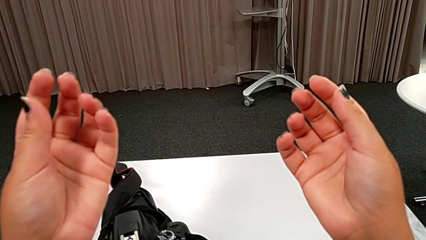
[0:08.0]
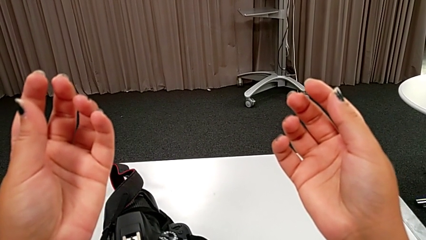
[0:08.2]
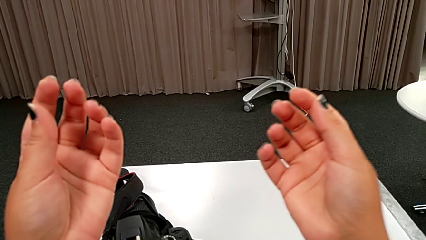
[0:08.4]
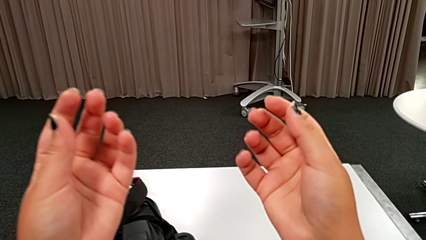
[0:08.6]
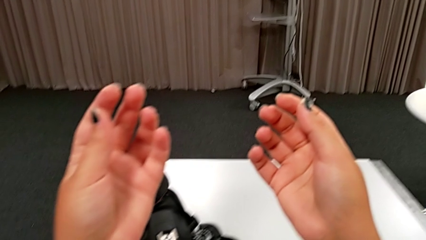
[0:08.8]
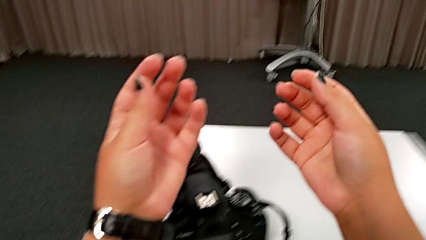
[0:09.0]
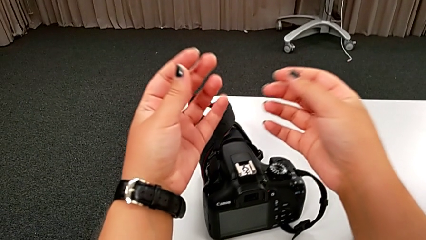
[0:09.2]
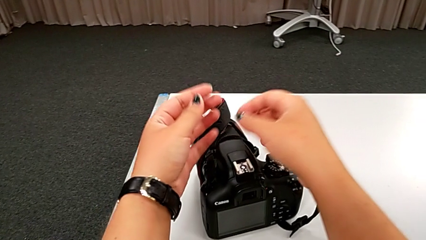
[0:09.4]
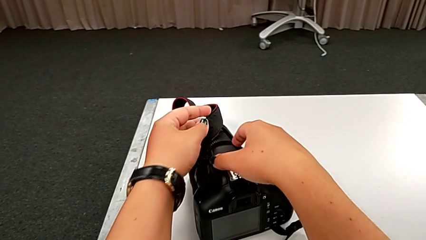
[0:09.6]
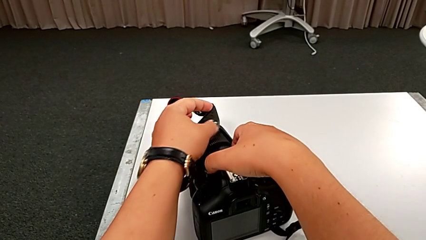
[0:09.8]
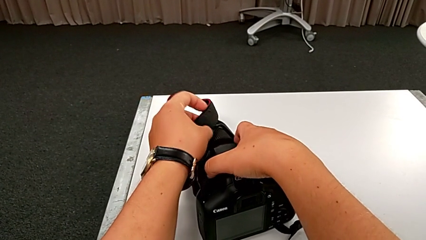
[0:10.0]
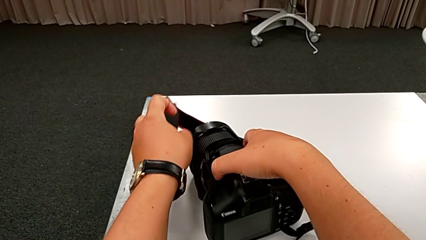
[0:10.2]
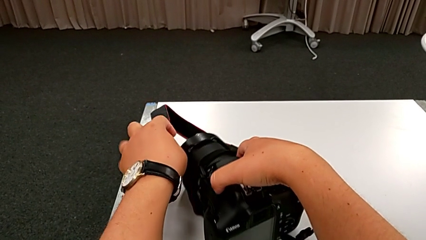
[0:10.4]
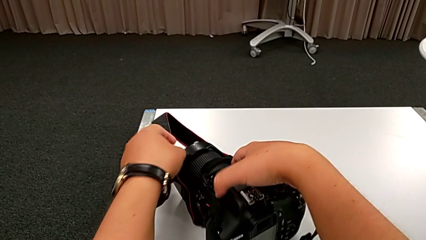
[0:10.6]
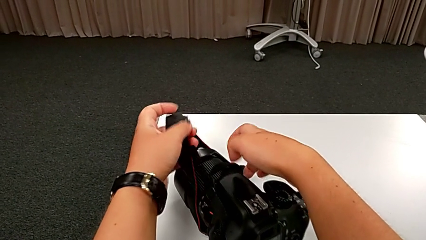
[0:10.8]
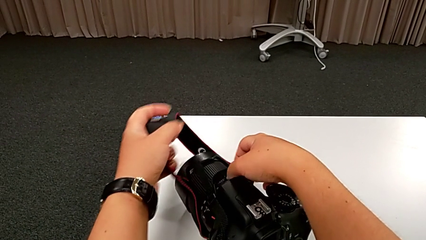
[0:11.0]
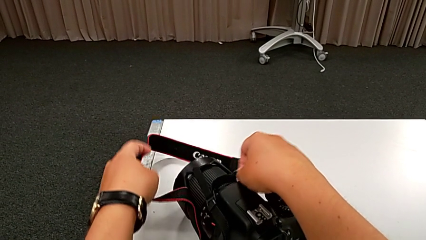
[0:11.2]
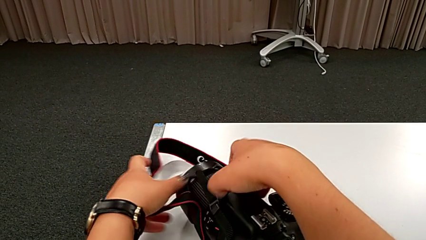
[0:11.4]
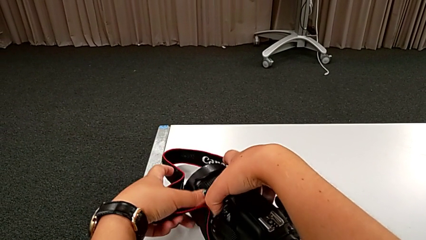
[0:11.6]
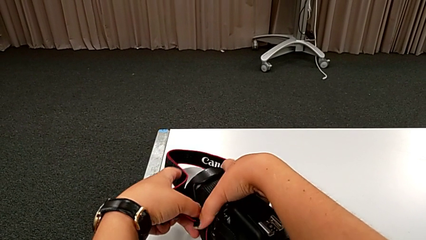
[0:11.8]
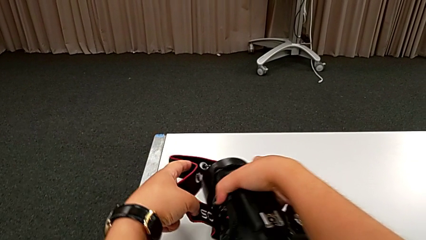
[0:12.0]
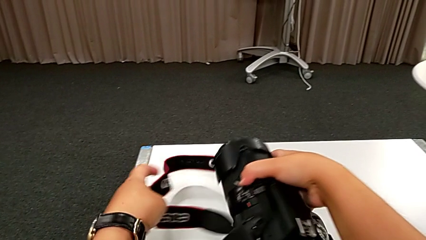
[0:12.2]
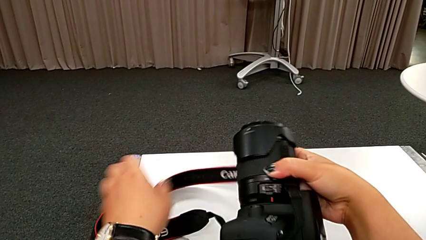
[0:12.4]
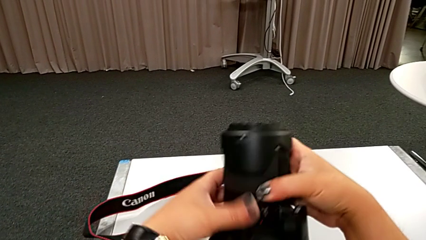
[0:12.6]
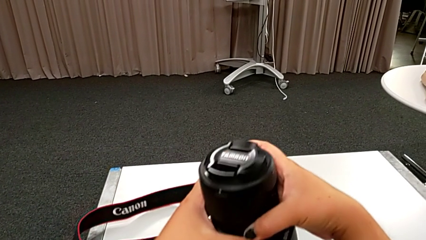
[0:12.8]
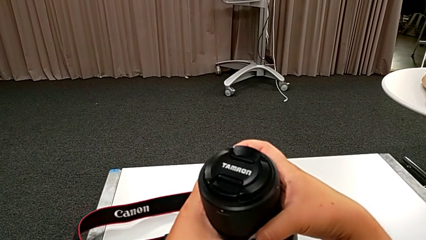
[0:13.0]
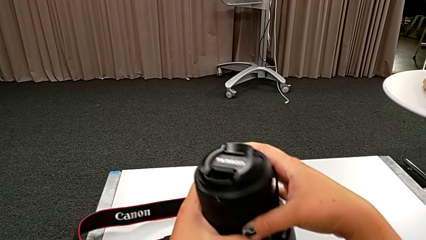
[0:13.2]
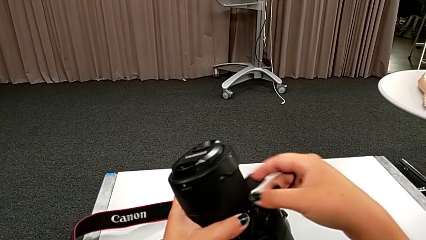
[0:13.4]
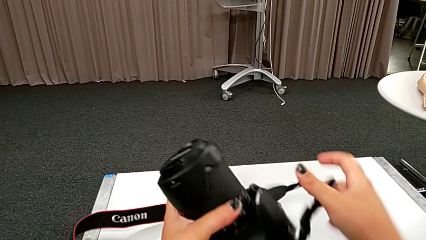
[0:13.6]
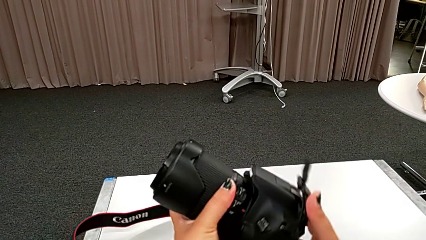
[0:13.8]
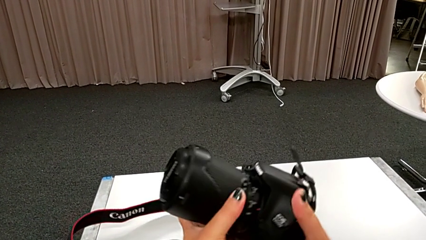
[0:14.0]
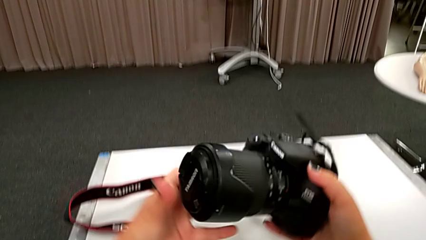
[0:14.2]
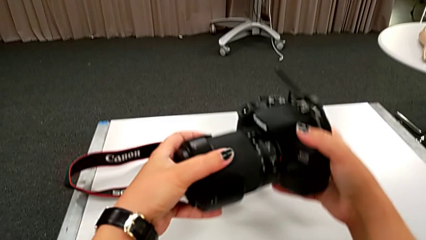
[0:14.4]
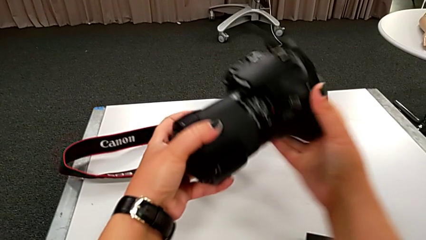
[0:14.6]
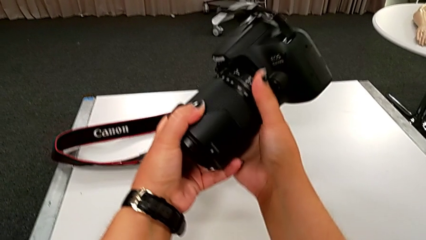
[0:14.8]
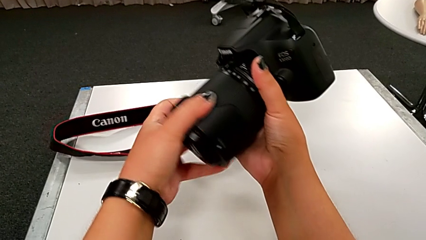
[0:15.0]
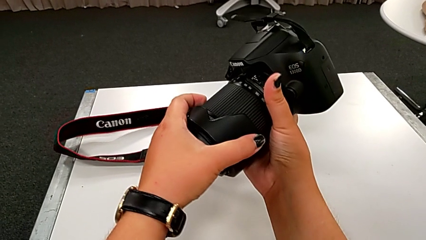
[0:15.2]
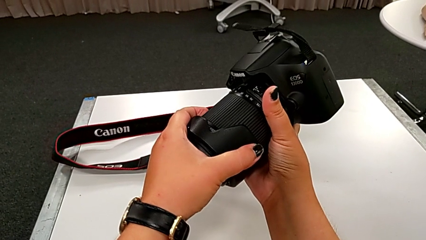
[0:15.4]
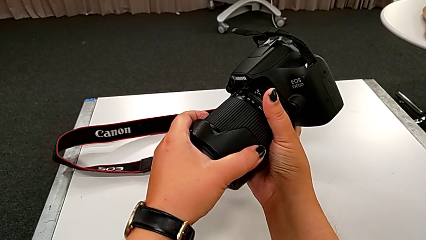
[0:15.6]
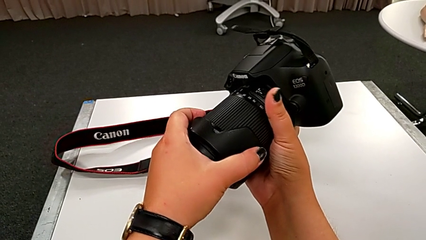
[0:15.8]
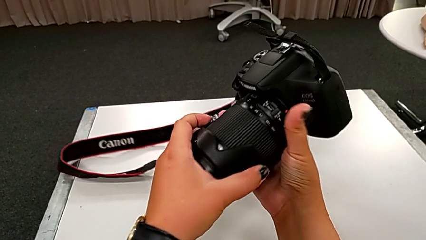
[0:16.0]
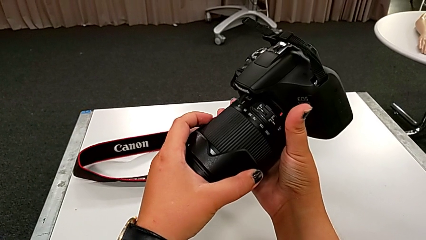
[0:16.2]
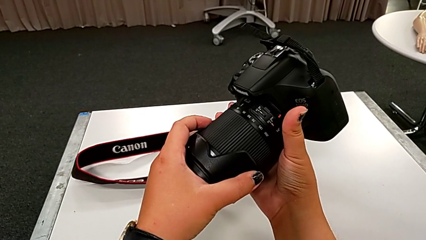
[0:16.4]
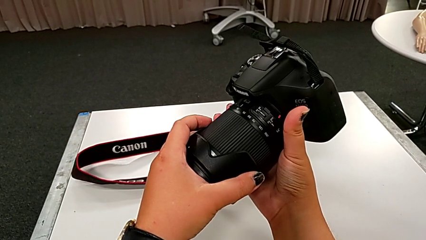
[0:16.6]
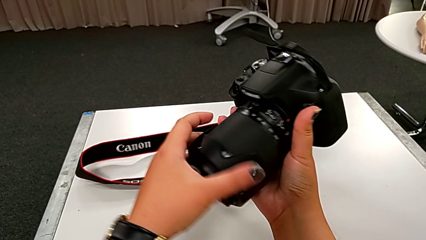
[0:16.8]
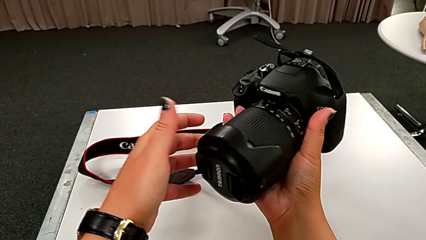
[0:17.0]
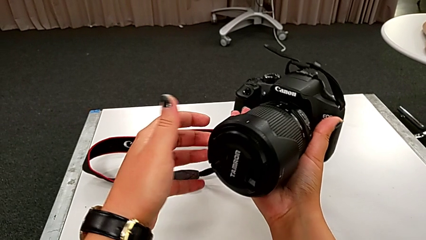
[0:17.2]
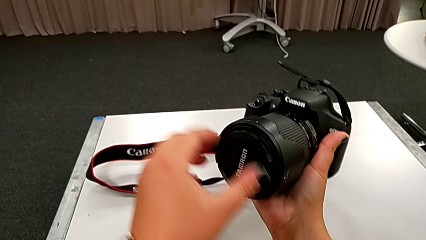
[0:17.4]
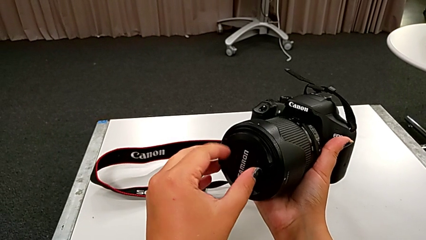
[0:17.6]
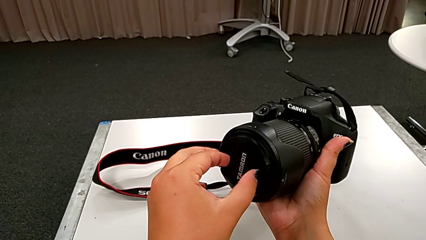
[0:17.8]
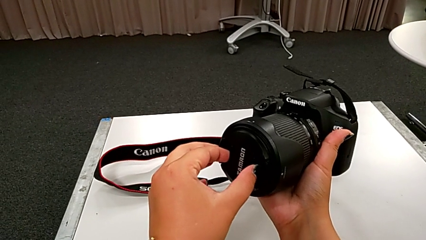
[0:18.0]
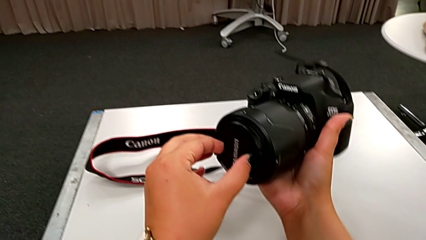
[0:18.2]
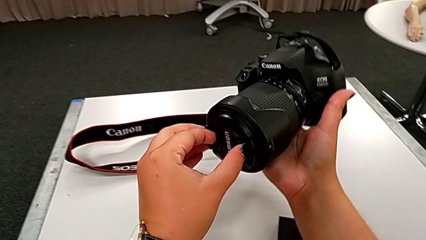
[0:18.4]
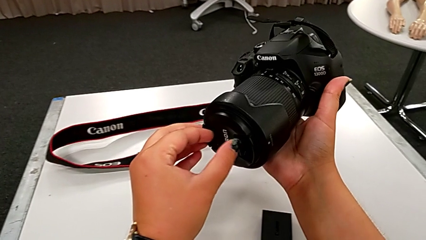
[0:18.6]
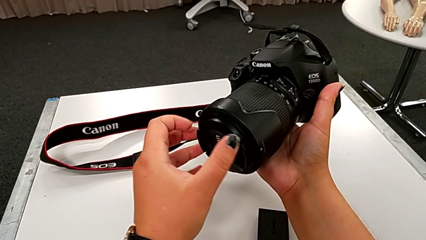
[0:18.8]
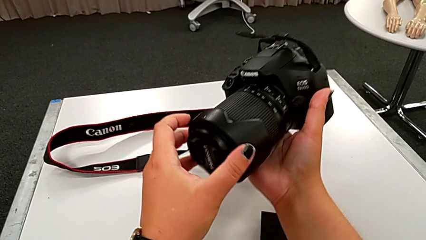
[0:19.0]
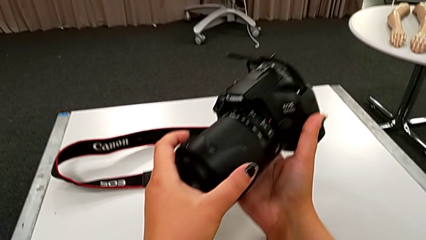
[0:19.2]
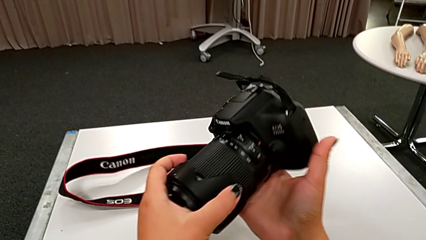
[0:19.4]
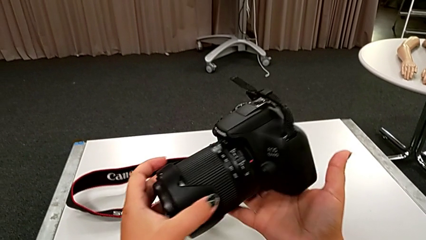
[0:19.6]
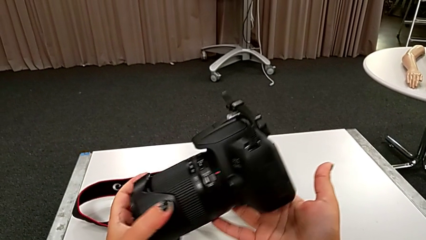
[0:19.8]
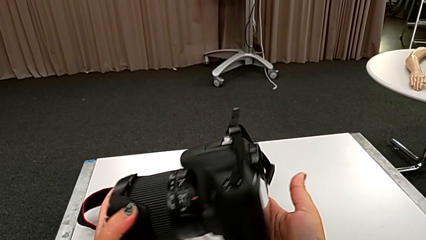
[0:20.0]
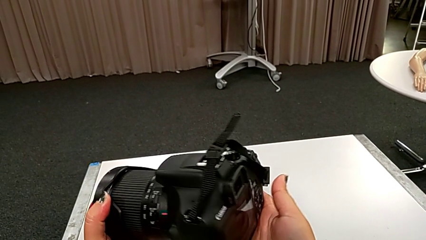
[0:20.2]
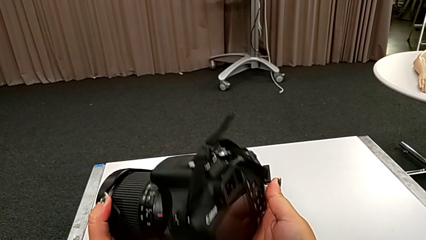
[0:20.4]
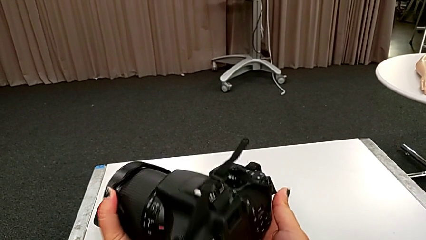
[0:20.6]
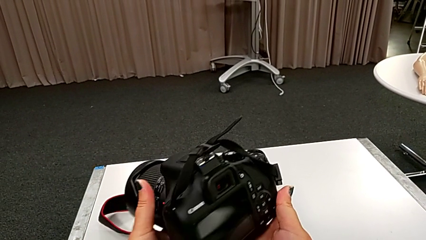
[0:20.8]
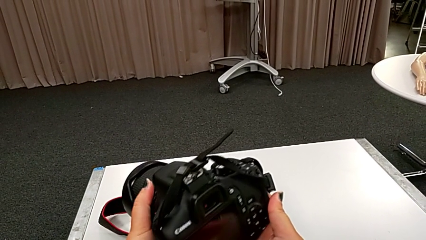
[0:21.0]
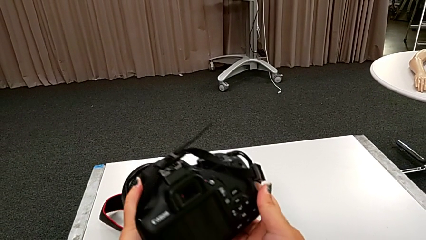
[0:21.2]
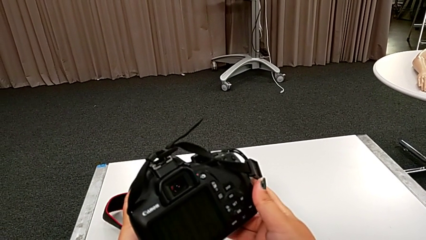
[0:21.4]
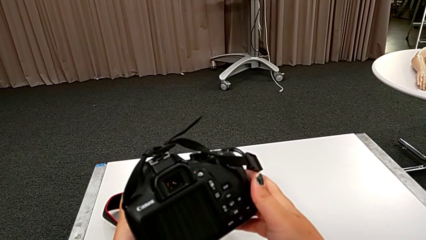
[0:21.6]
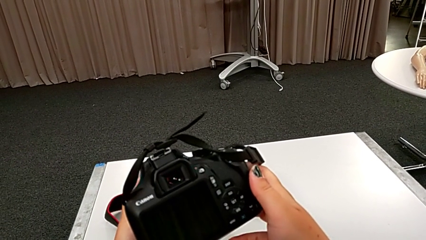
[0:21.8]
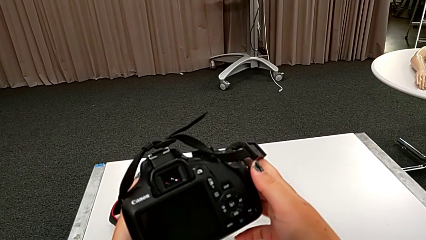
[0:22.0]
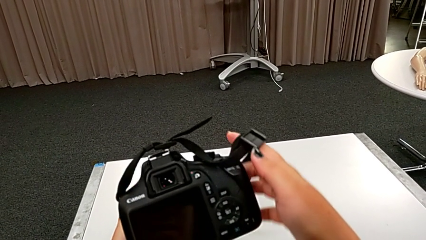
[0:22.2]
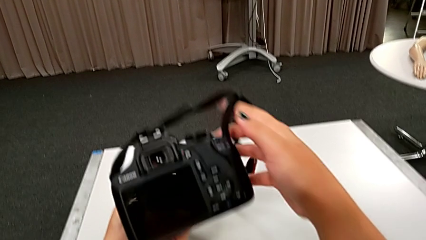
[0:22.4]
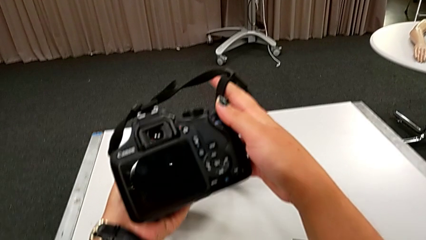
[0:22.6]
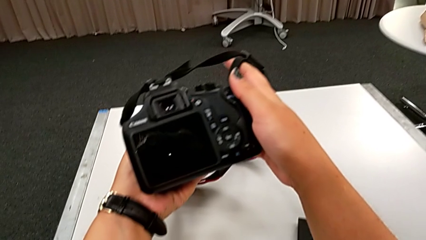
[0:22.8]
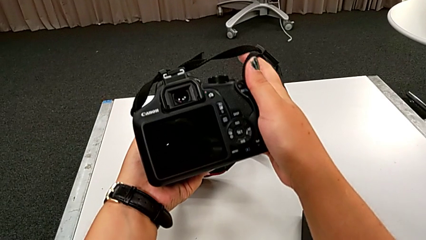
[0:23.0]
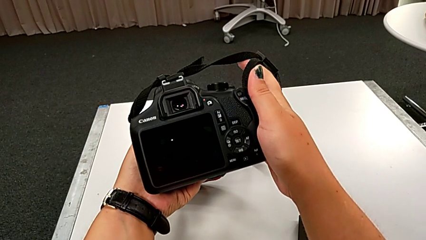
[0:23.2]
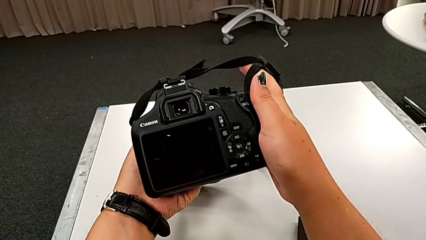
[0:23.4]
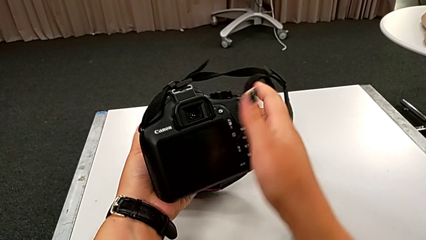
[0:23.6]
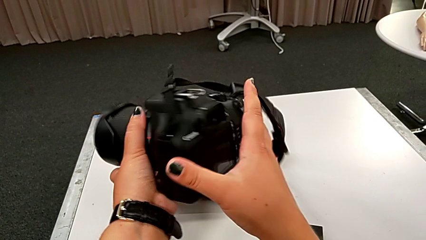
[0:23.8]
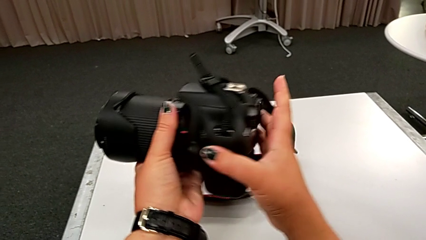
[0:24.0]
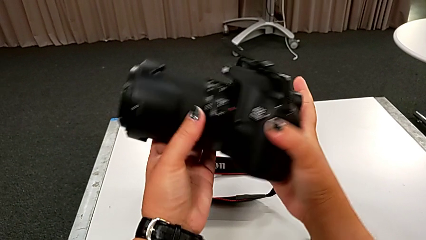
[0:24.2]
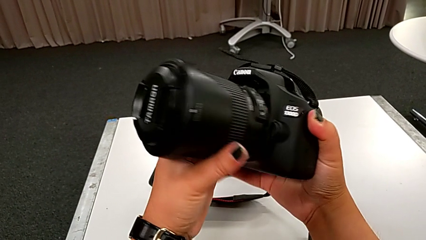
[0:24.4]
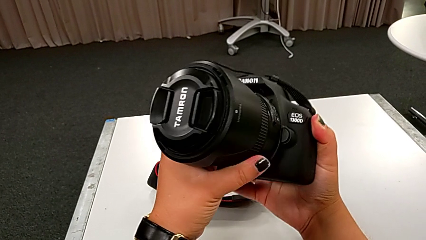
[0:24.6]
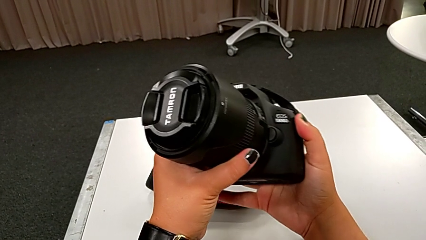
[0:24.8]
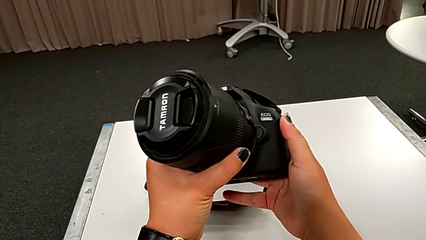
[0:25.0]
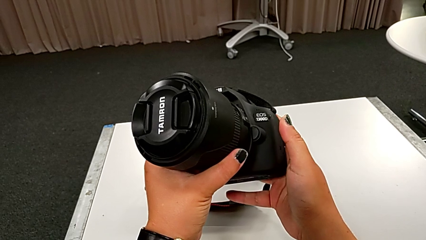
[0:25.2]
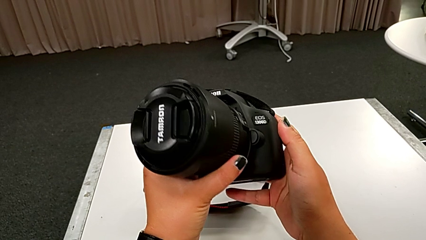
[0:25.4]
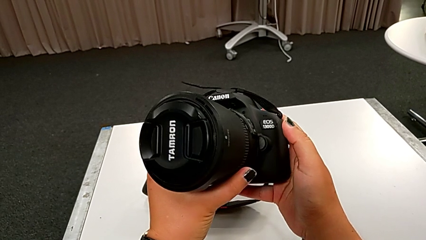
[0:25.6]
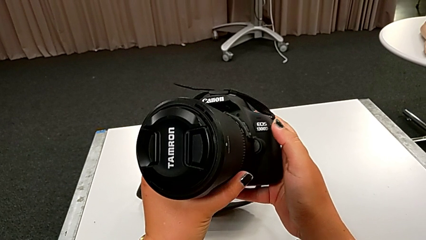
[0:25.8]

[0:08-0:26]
The camera wearer is detaching the lens of the DSLR. They grab the DSLR, lift it, rotate it and hold it. They wrongly grab the lens, trying to detach the lens cover instead of the lens, and inspect the DSLR.
